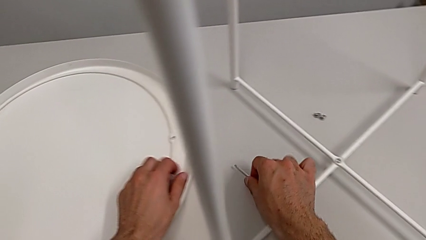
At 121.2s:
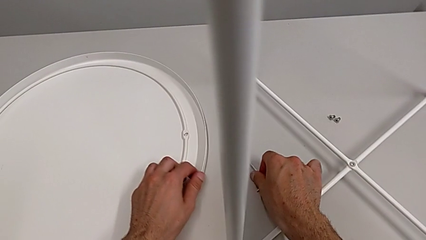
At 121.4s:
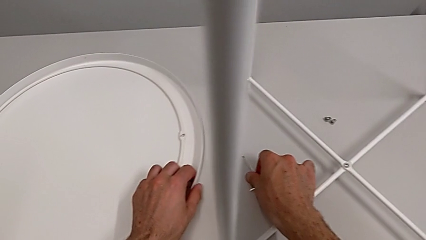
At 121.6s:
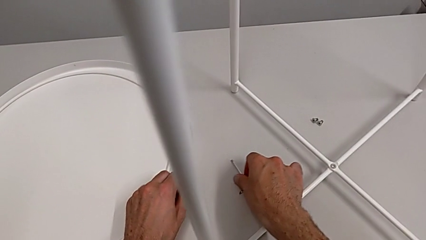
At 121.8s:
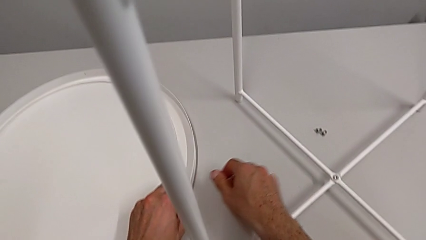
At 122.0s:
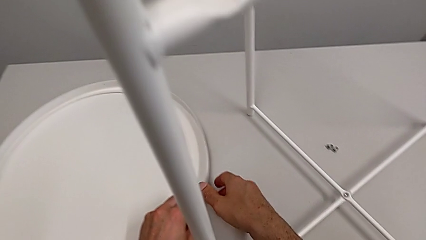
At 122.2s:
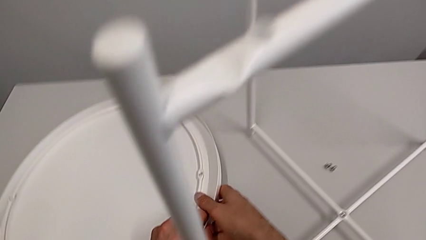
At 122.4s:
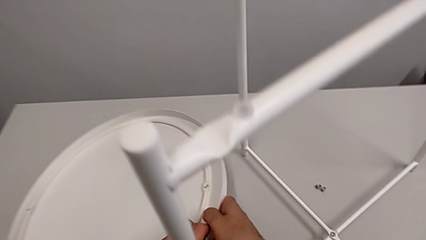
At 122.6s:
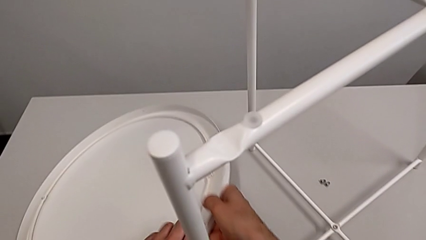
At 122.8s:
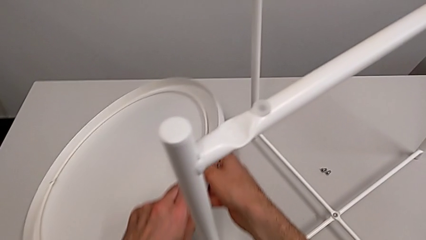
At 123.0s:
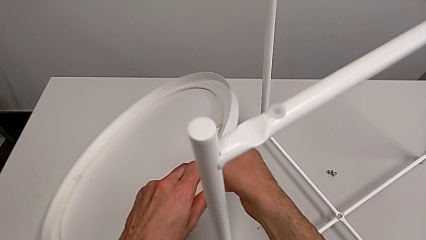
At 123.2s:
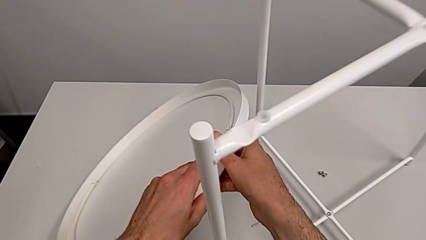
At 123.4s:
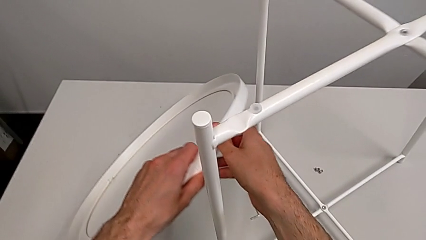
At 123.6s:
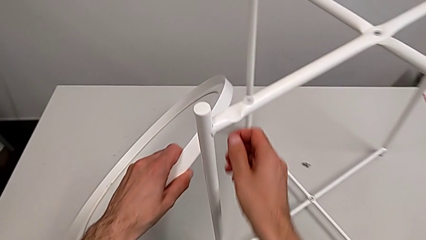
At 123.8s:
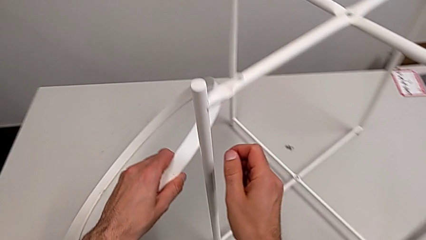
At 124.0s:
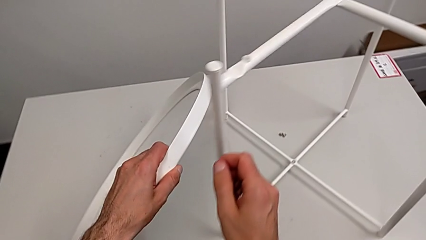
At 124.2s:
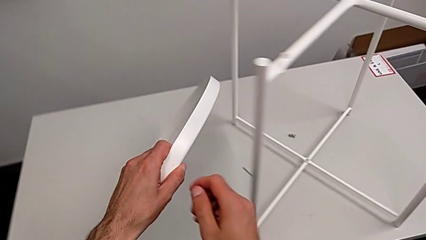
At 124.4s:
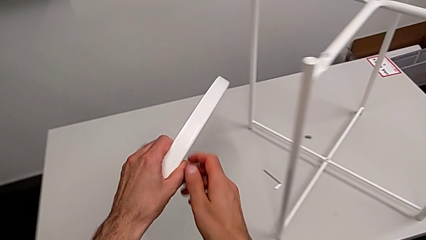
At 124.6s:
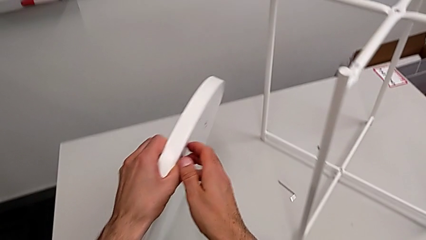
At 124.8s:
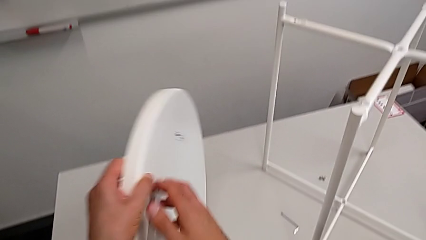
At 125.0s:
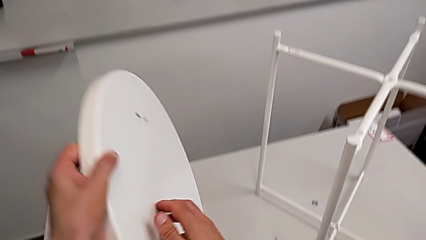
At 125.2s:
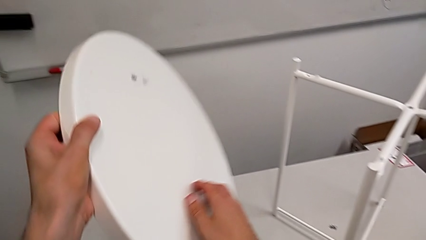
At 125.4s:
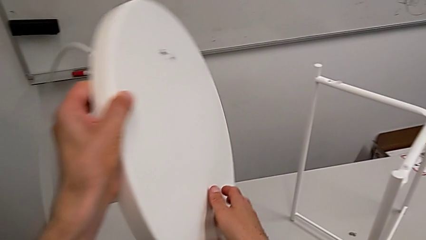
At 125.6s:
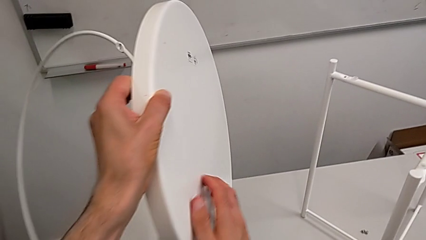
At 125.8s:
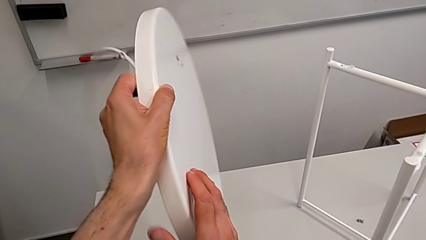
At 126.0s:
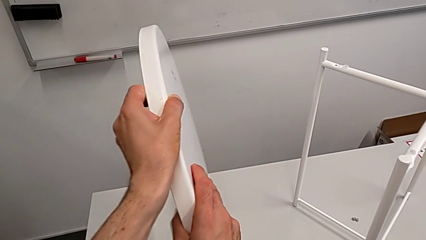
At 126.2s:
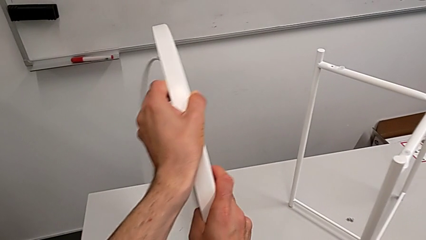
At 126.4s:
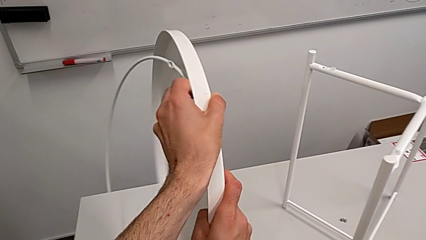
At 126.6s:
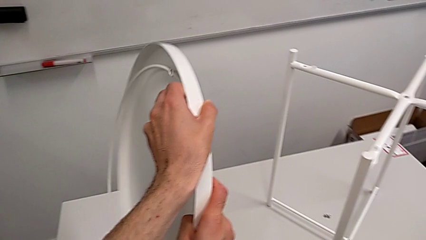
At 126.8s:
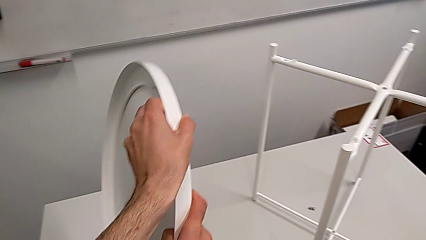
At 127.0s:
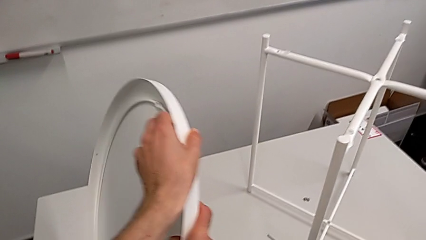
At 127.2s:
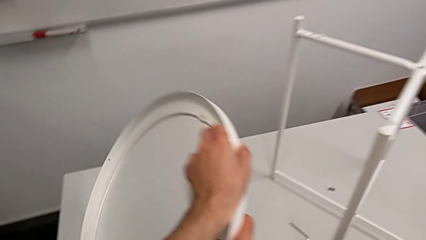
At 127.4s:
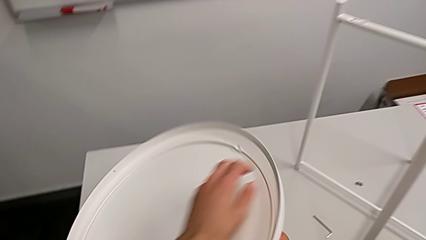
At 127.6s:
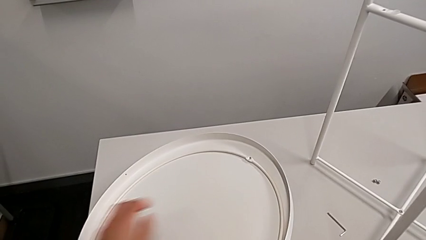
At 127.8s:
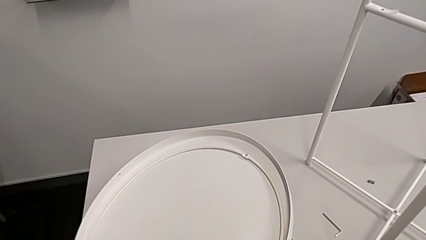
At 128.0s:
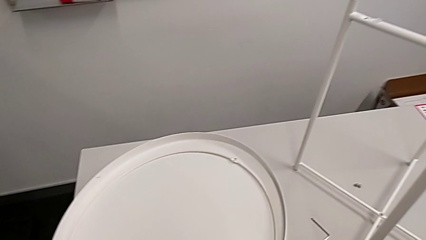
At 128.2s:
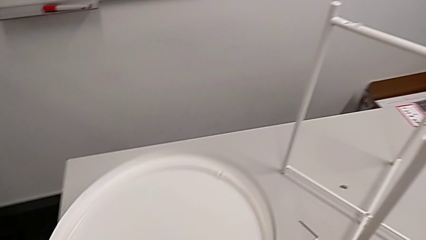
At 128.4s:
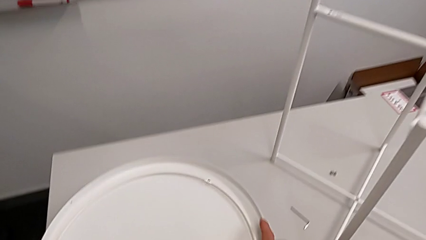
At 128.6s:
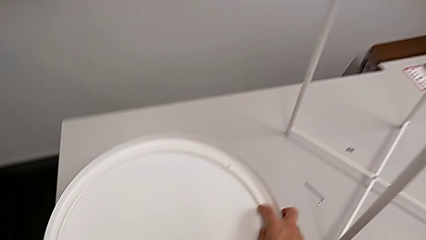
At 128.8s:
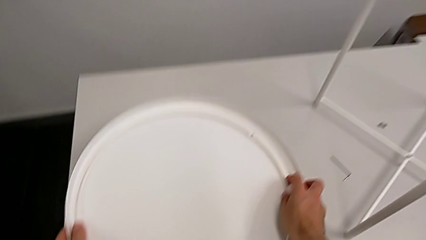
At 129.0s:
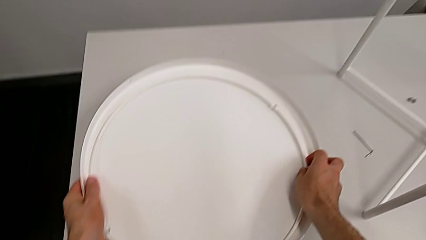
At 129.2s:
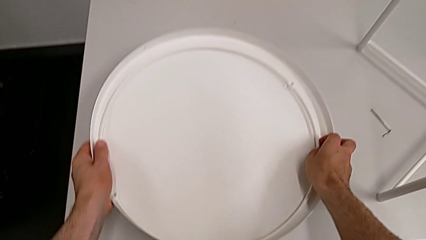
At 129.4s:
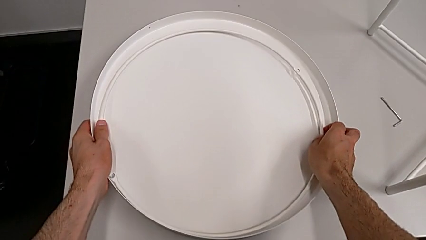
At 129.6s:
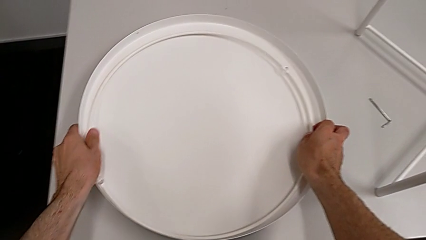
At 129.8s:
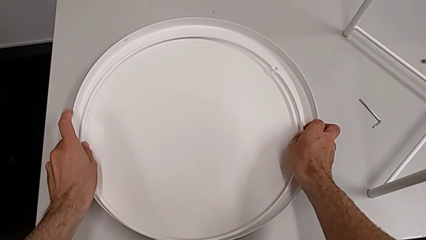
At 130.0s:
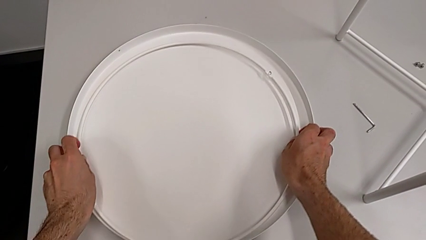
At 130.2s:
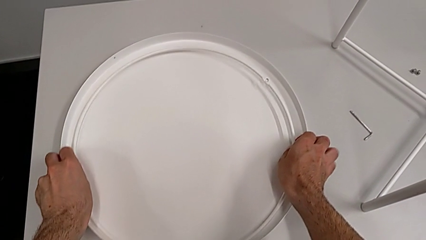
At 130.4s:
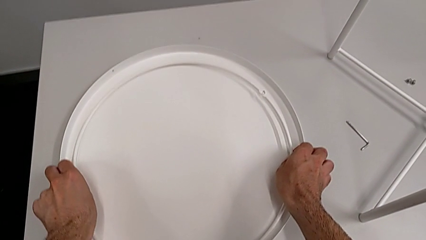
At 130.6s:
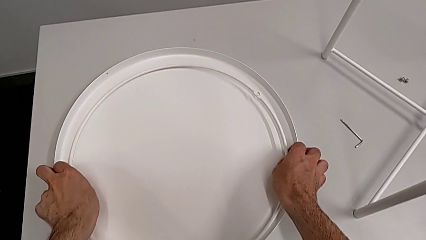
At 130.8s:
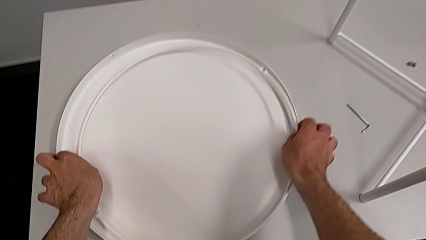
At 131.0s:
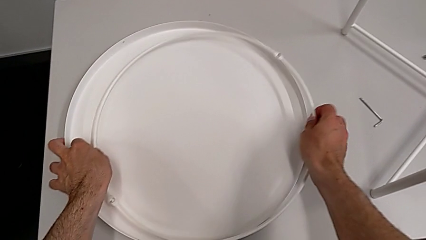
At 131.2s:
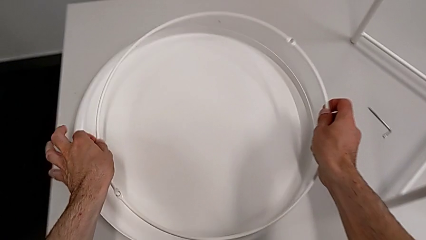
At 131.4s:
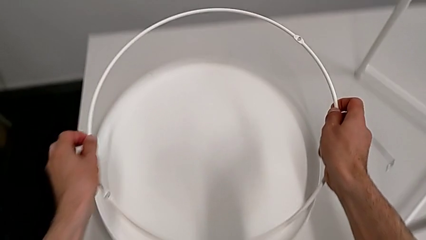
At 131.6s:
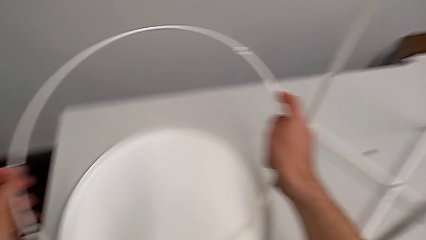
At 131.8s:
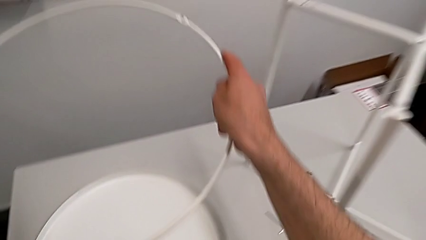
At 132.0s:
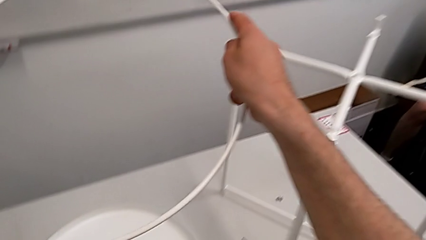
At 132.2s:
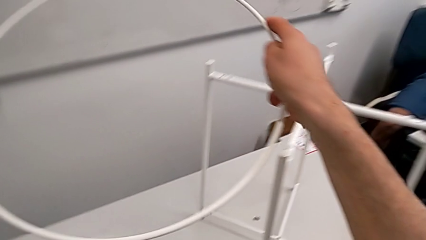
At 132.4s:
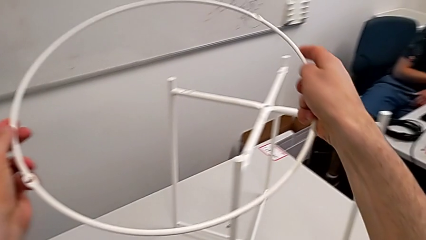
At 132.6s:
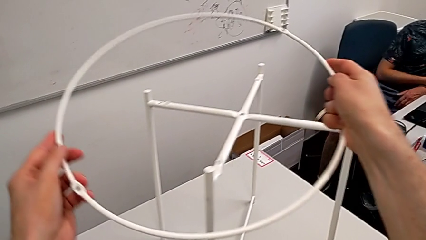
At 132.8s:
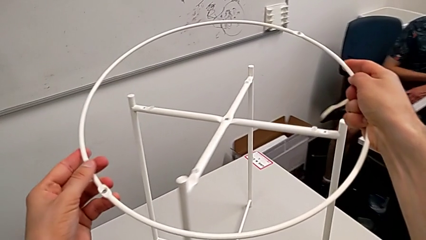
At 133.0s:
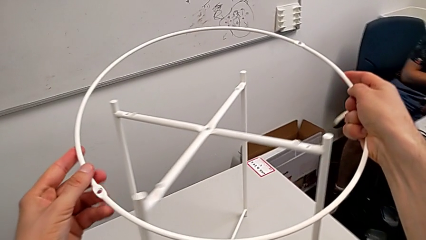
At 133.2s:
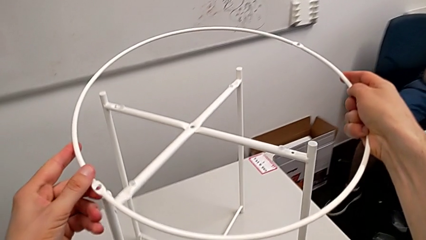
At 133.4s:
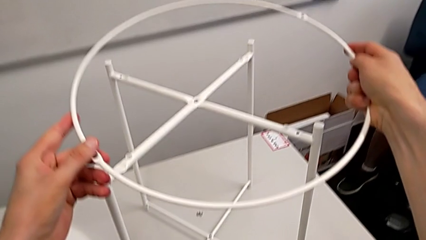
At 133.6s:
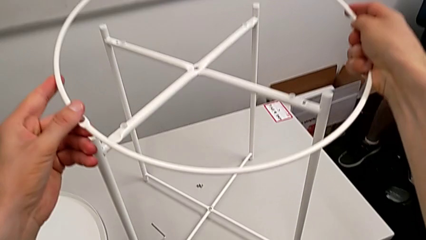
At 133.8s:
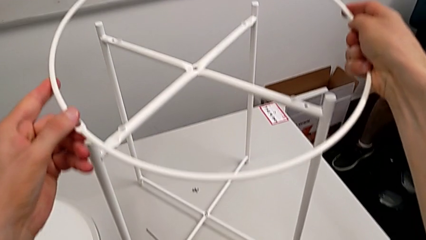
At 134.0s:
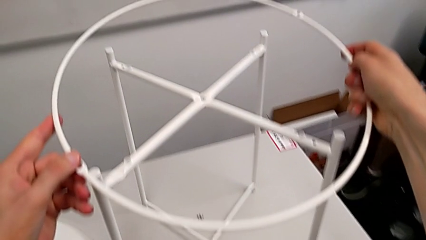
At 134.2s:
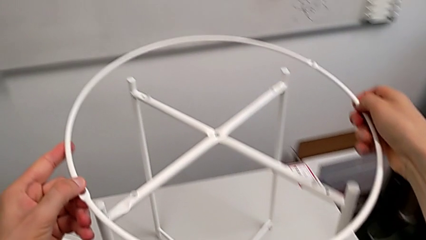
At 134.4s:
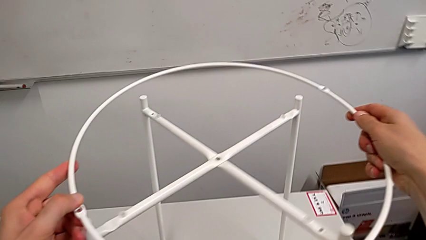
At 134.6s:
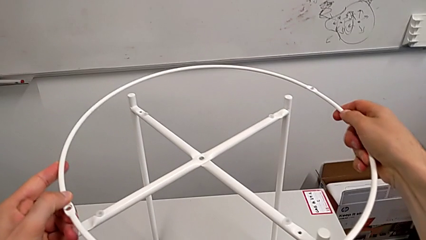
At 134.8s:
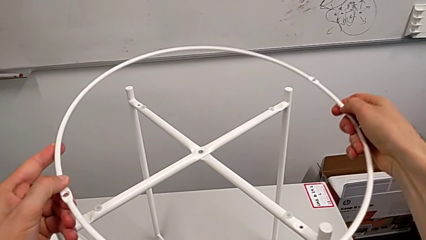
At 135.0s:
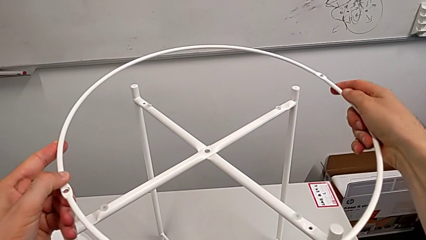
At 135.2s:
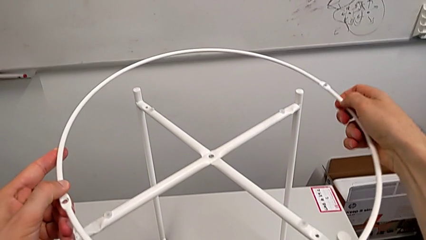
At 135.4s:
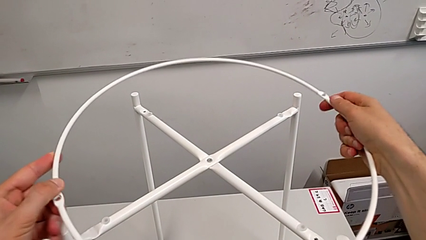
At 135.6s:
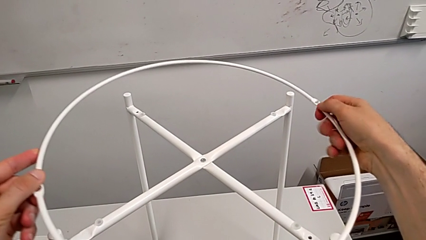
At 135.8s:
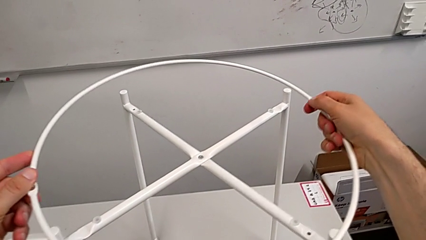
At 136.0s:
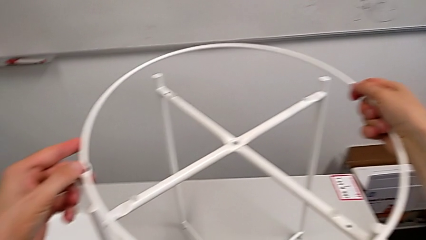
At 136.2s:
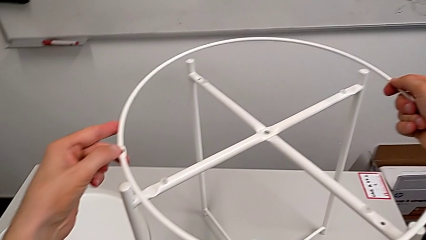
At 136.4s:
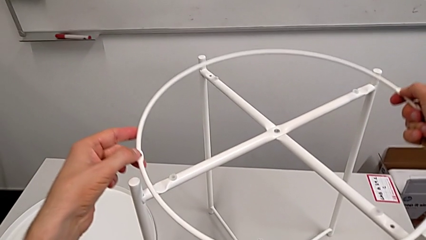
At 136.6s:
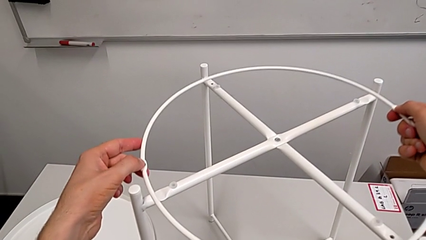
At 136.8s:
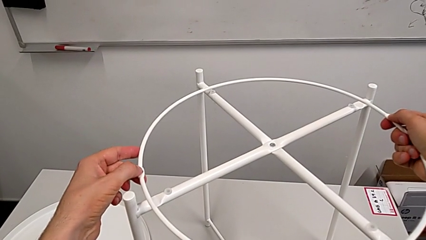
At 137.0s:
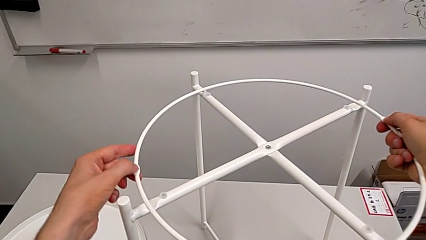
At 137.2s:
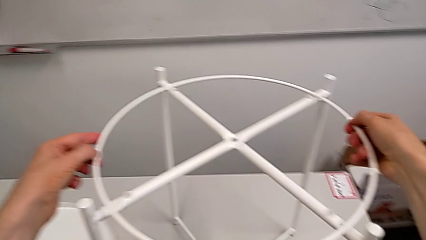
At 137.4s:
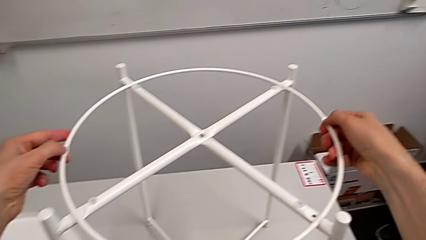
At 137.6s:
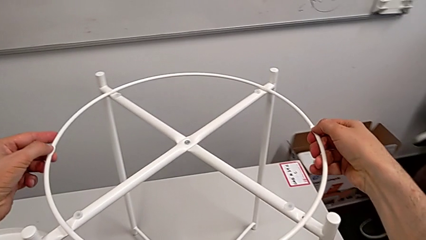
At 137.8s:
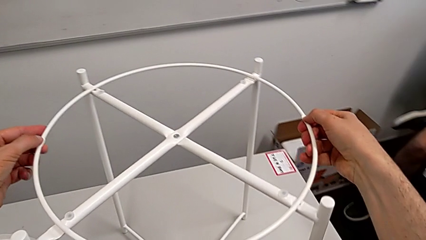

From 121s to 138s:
The camera wearer is assembling the circle of the table. They grab the tray, rotate it, place it, grab the circle and inspect it.
